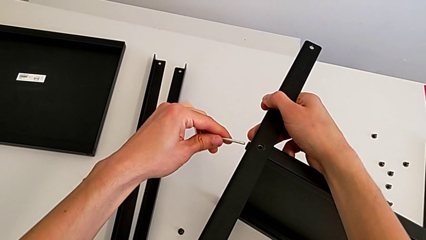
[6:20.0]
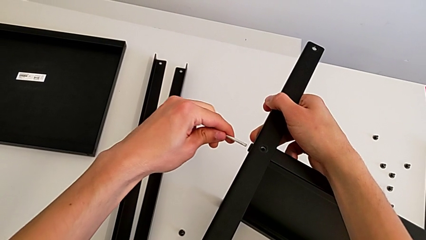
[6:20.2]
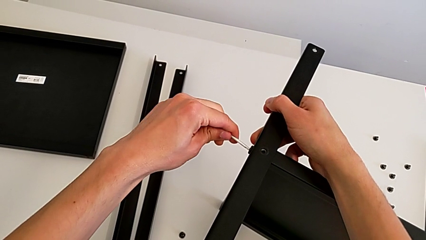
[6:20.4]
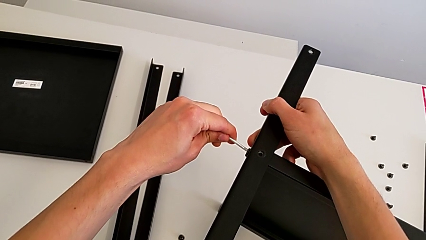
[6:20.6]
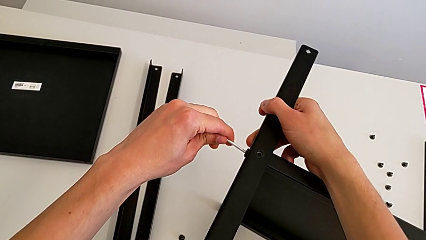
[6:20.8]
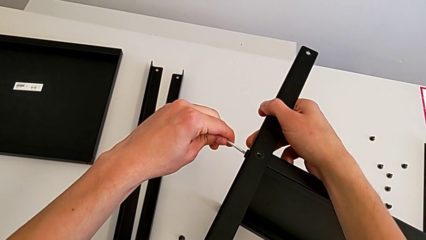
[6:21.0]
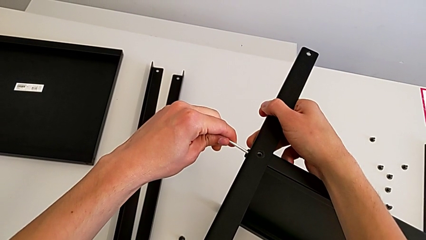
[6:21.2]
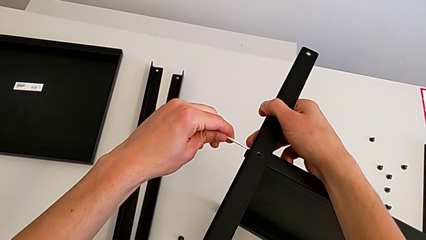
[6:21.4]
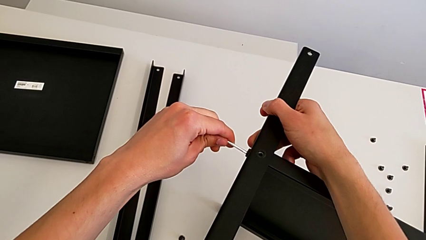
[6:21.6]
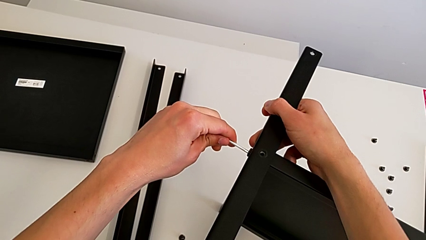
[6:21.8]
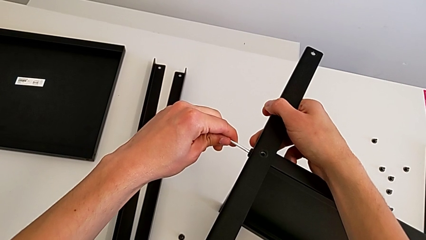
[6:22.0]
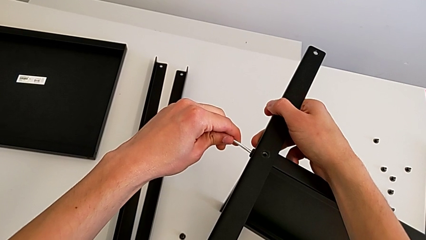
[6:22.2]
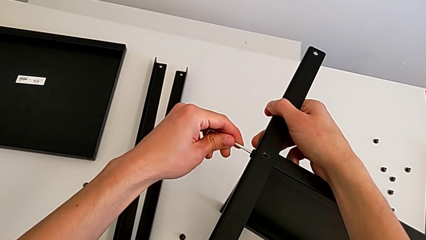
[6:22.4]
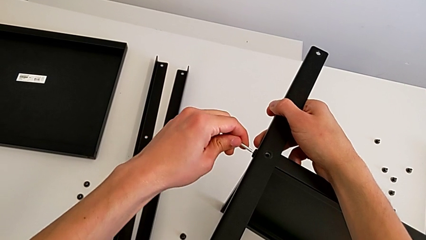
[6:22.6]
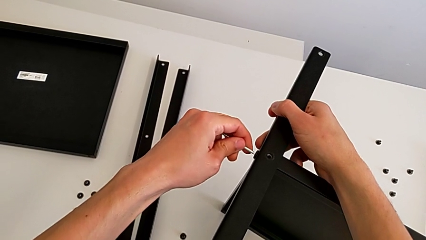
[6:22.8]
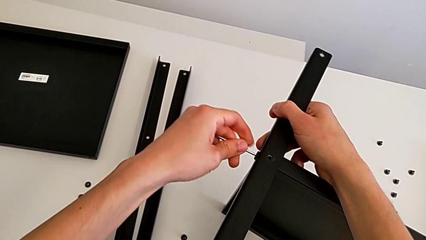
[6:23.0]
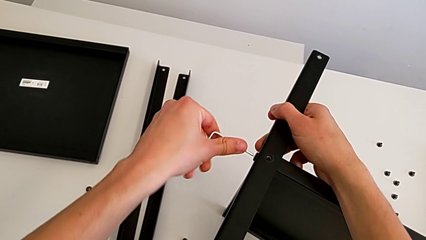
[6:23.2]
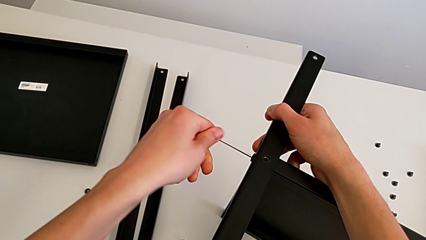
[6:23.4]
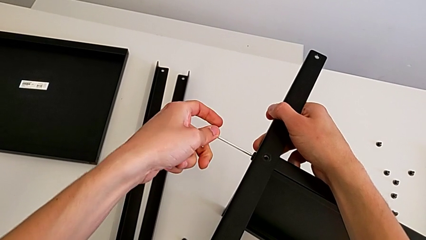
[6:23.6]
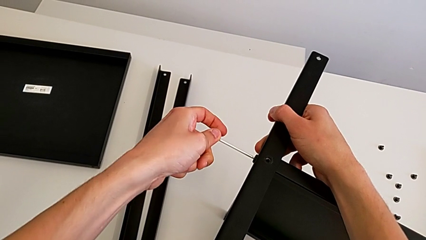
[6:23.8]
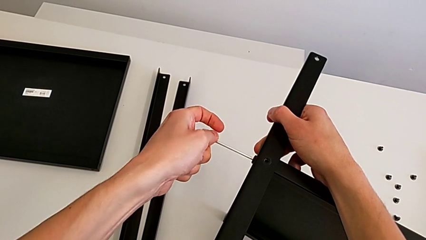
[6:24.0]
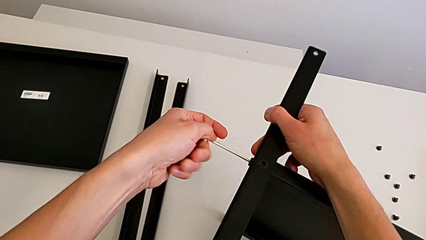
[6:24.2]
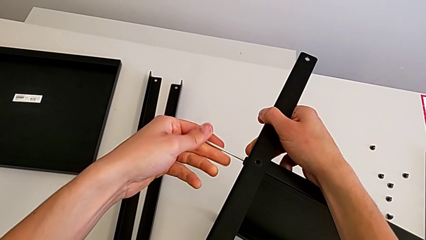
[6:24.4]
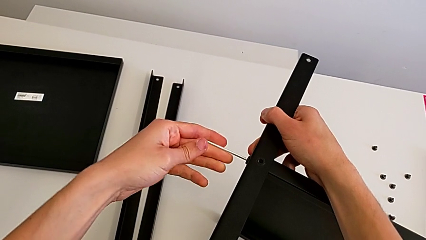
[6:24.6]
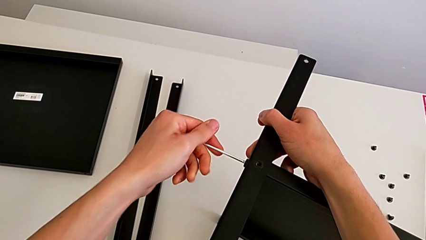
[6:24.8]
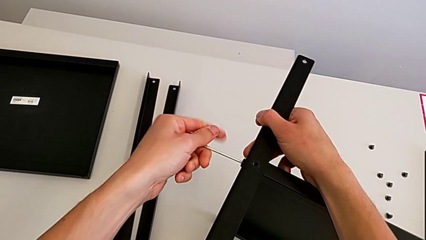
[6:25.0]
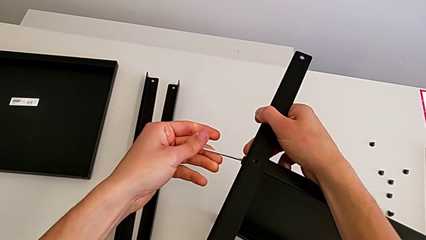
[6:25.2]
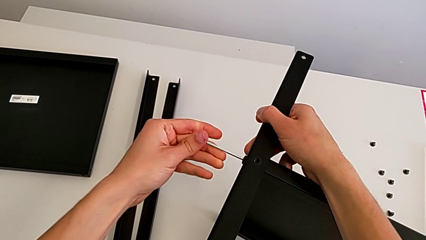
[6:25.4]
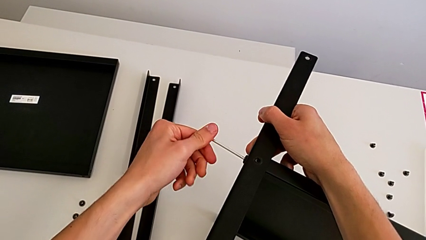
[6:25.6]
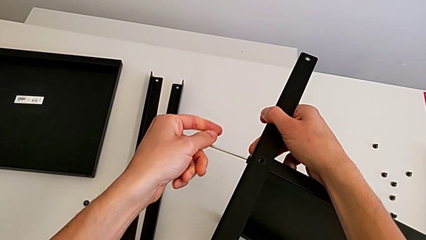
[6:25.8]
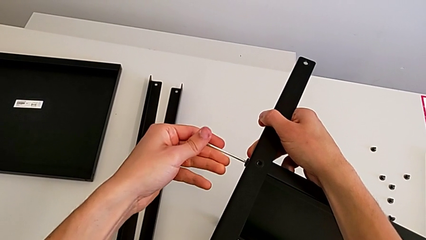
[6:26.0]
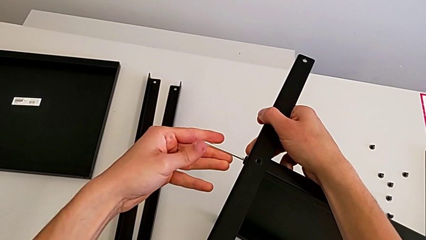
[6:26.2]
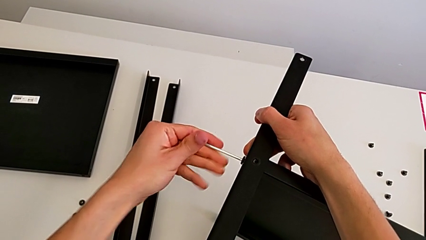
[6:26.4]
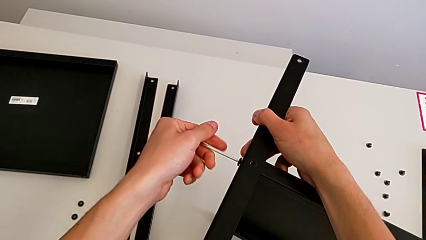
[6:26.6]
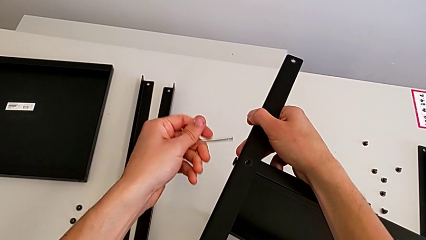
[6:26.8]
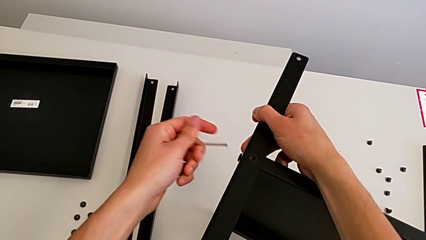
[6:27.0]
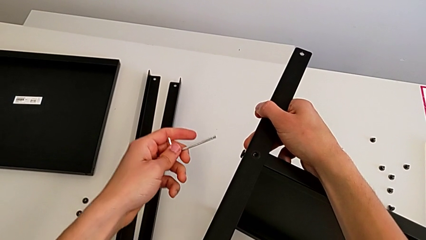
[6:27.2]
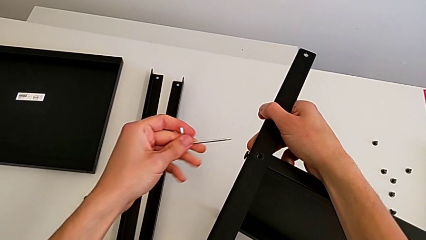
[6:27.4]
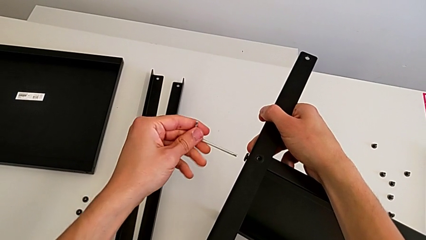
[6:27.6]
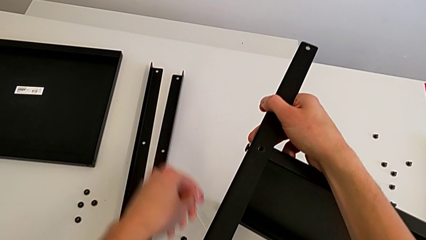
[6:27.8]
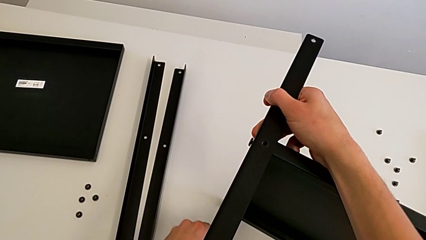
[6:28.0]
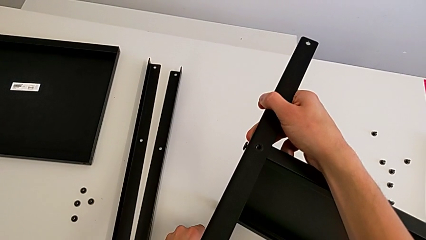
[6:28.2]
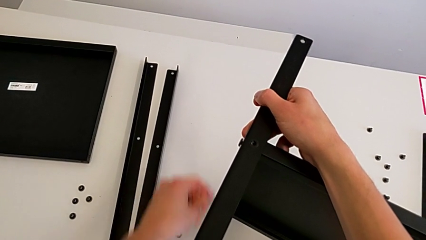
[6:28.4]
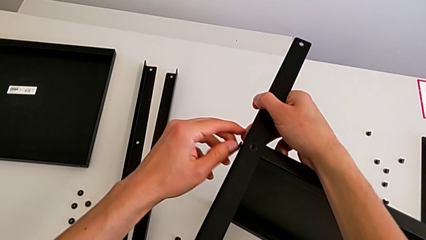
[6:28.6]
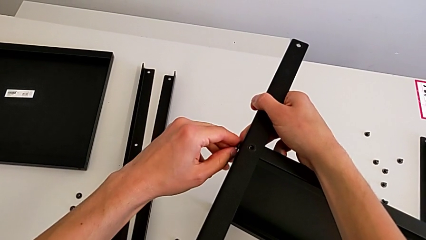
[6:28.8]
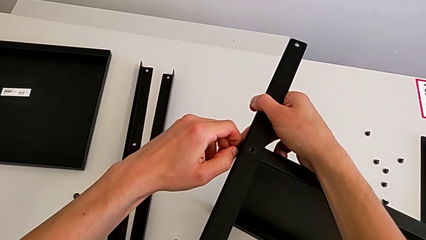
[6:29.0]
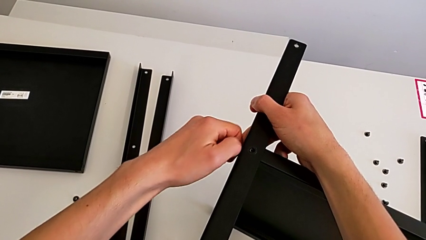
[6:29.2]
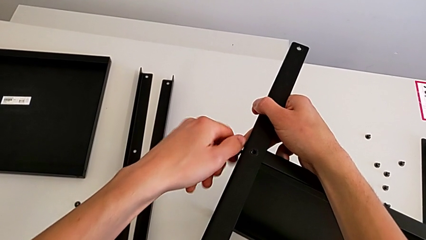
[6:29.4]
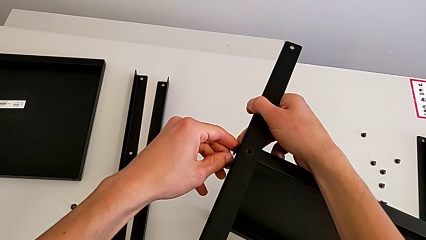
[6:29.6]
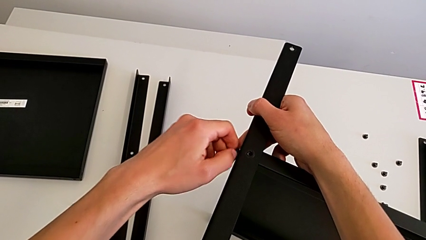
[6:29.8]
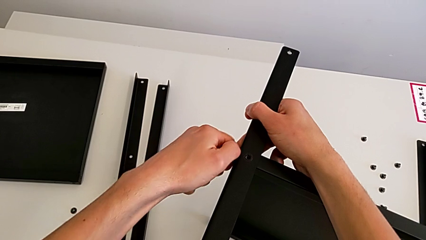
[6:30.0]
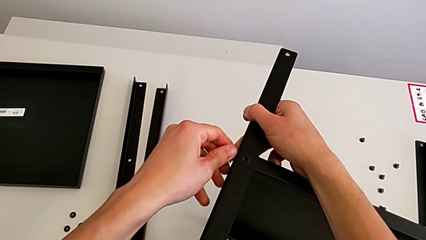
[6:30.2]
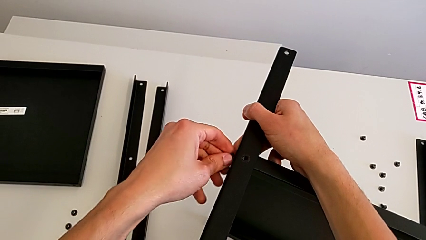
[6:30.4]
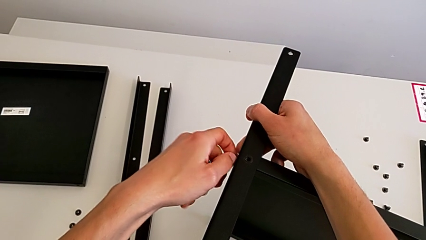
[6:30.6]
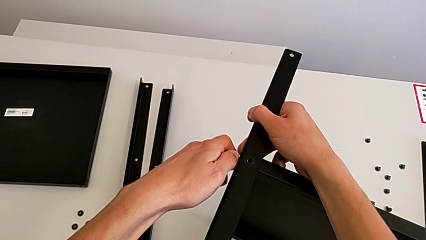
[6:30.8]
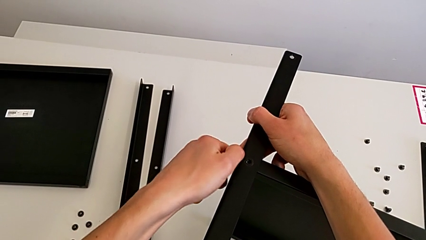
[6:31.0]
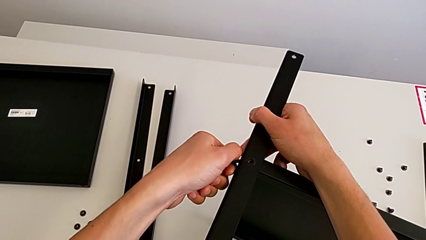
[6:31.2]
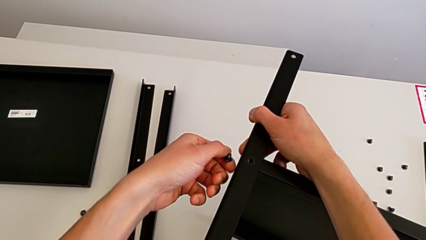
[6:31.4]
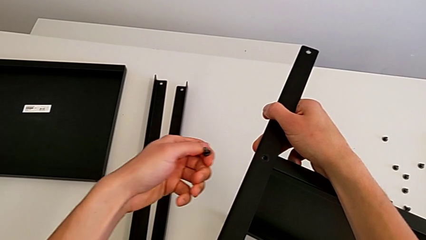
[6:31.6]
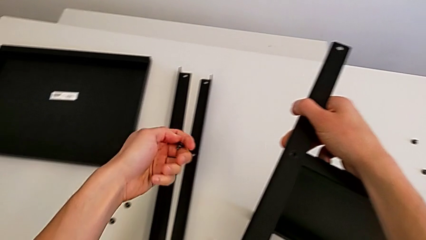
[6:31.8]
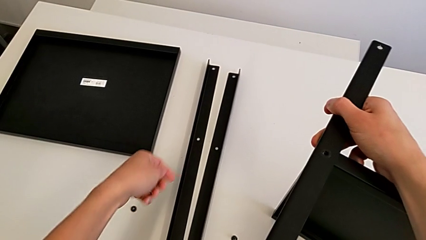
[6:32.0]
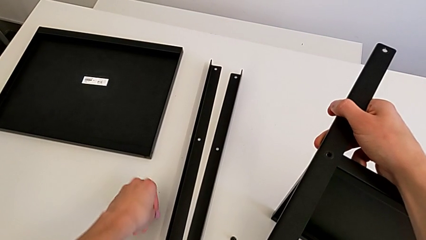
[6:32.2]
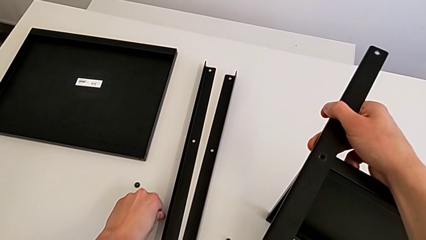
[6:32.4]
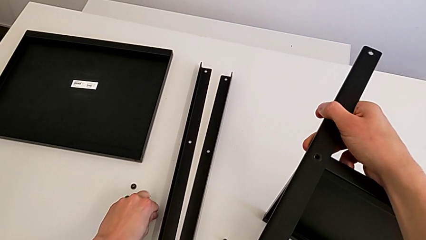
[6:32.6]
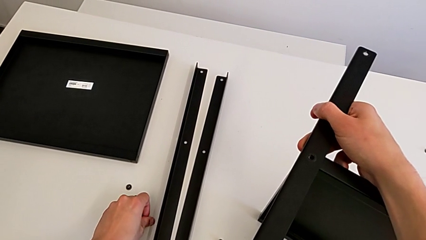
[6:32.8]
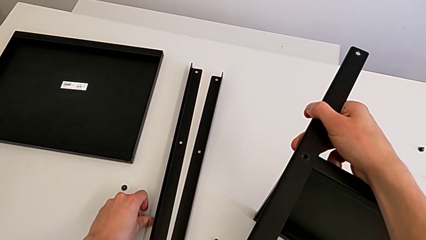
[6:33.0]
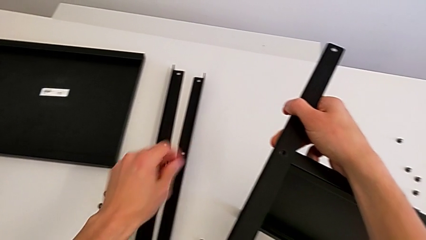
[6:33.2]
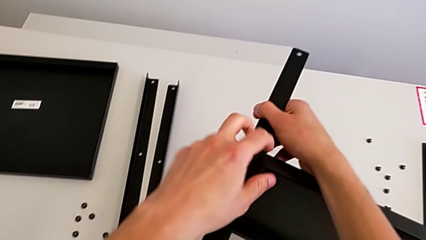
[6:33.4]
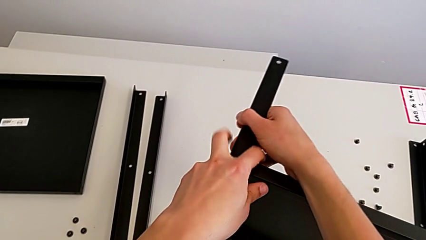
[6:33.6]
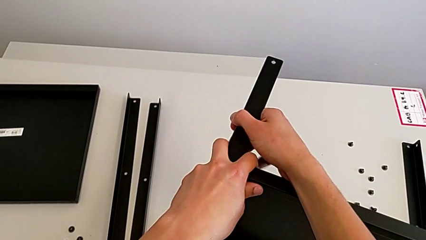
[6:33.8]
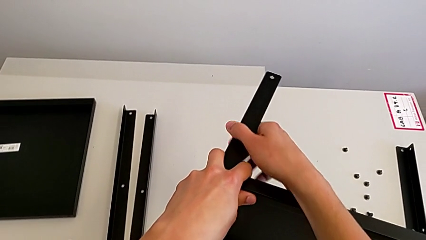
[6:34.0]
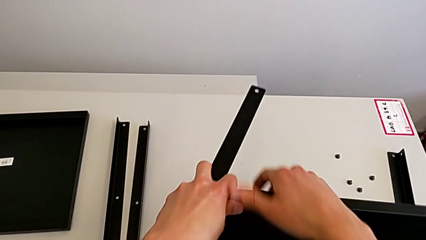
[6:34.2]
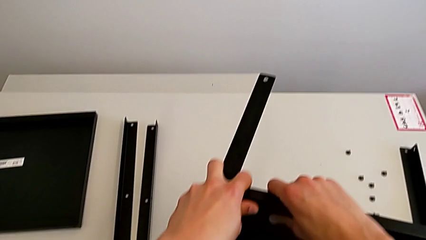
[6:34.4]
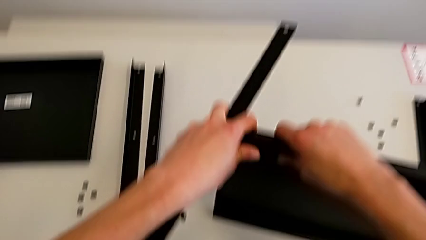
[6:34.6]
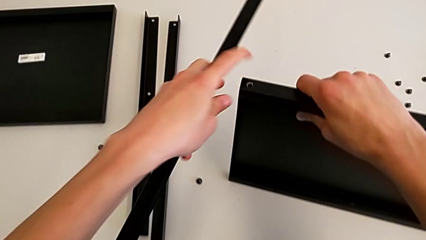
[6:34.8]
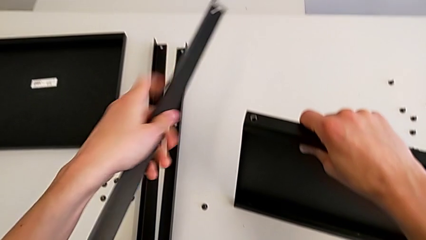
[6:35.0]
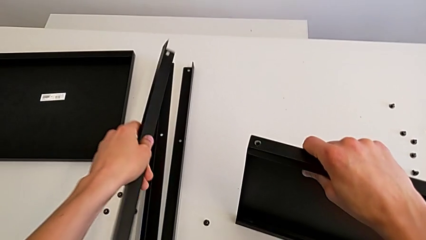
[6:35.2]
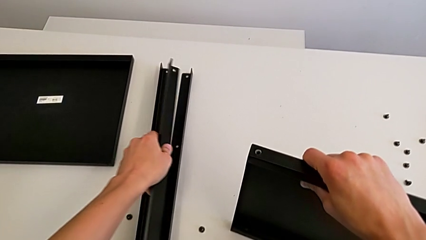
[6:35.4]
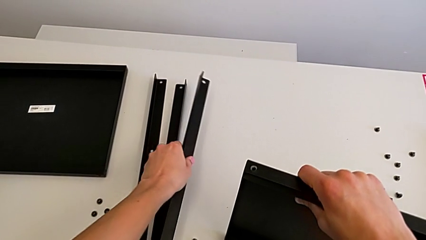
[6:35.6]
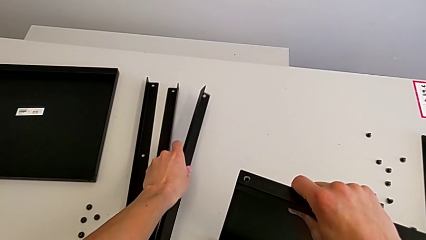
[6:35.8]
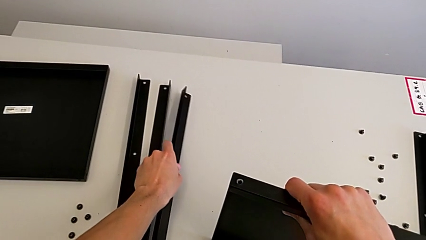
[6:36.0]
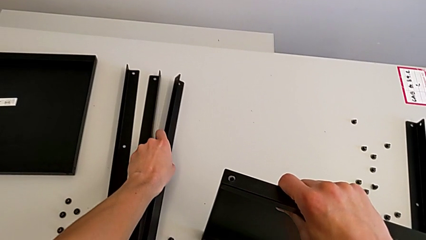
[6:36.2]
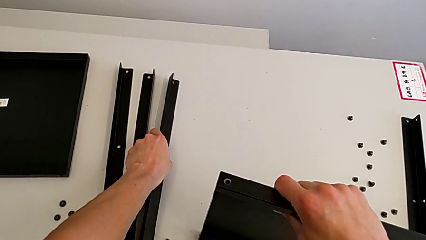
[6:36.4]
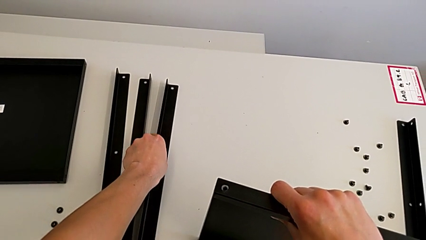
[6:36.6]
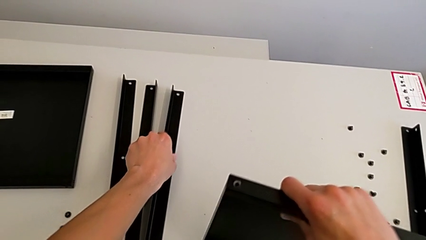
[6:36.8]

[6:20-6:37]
The camera wearer is unscrewing the seventh screw on the shelf. They insert the Allen wrench, unscrew the hex socket head, withdraw the Allen wrench, place it, unscrew the hex socket head, disassemble it, place it, disassemble the leg and place it.
